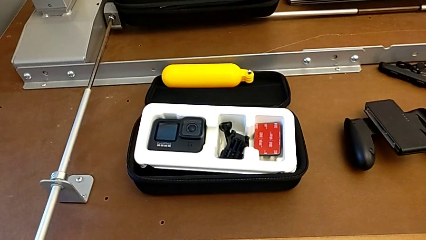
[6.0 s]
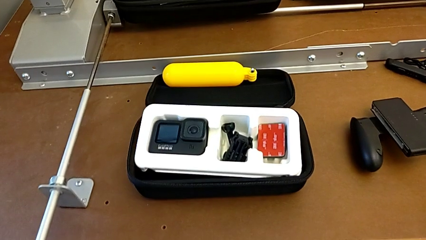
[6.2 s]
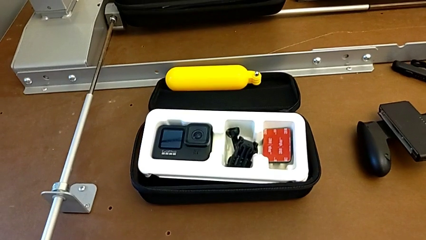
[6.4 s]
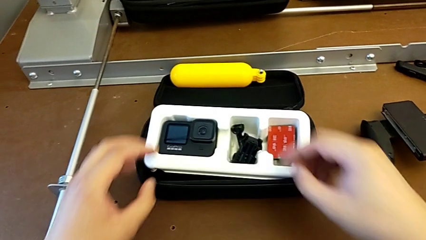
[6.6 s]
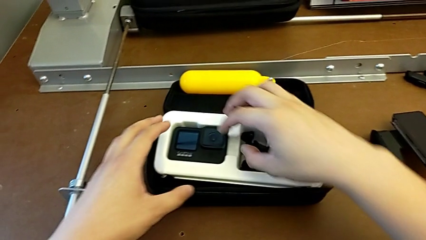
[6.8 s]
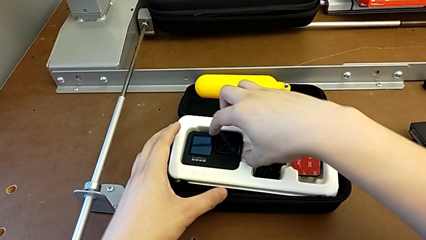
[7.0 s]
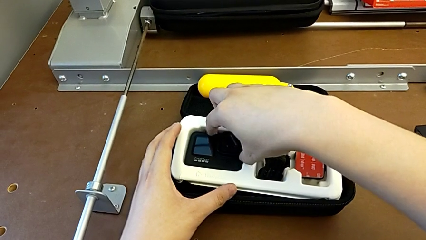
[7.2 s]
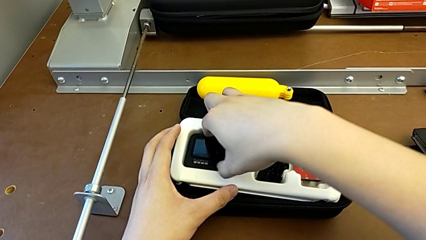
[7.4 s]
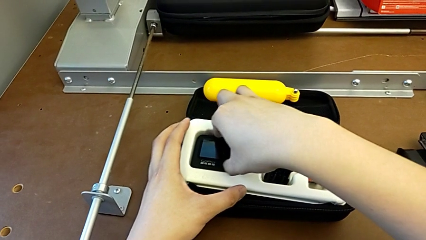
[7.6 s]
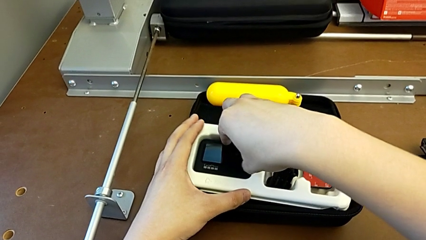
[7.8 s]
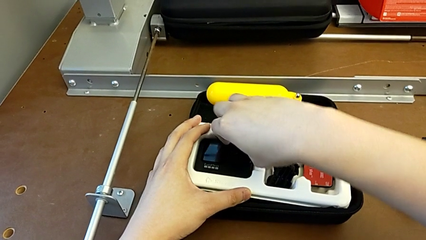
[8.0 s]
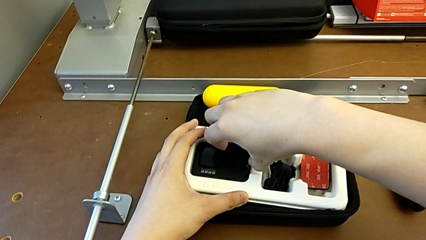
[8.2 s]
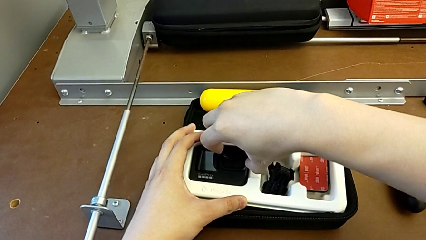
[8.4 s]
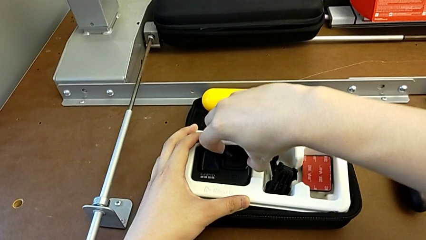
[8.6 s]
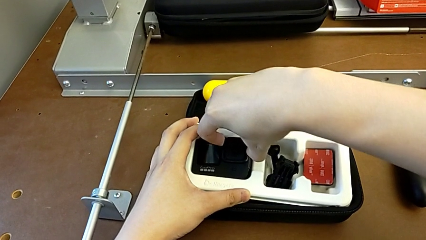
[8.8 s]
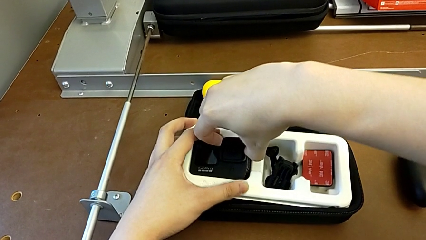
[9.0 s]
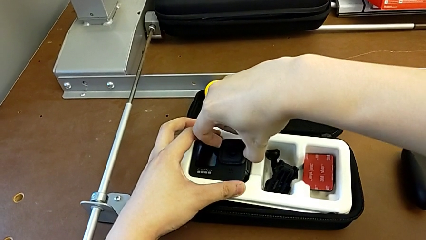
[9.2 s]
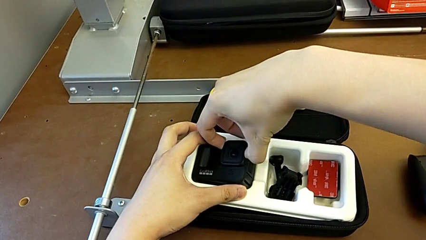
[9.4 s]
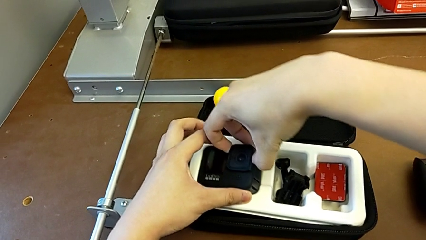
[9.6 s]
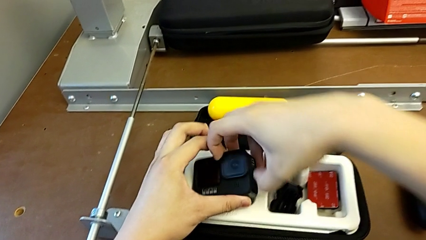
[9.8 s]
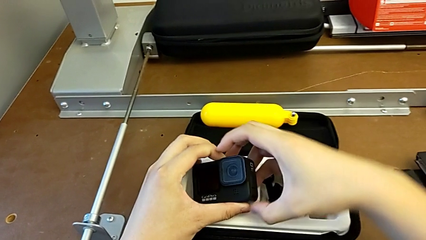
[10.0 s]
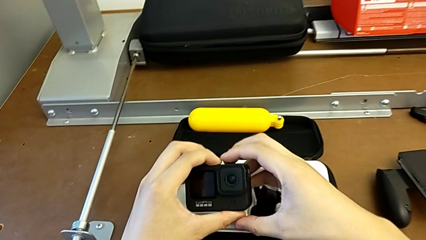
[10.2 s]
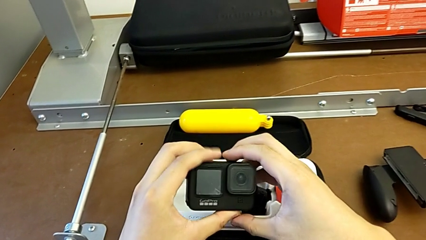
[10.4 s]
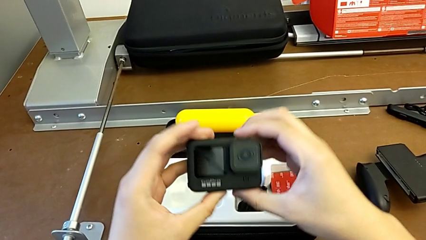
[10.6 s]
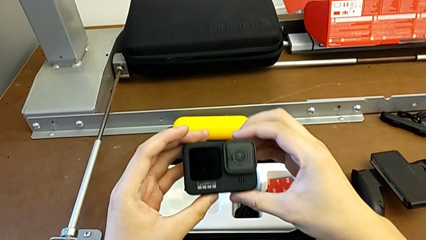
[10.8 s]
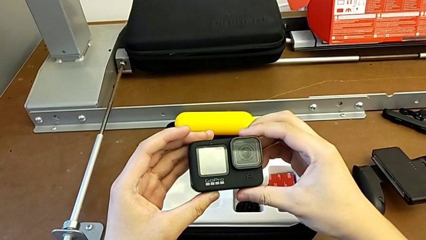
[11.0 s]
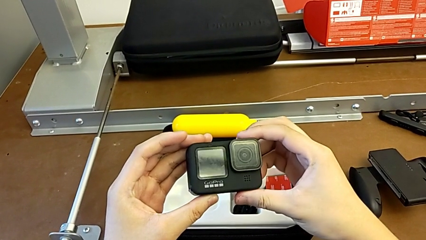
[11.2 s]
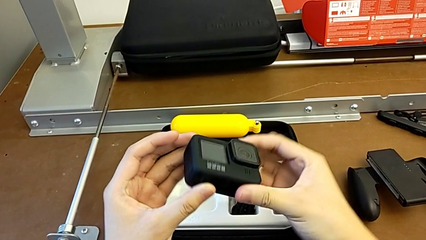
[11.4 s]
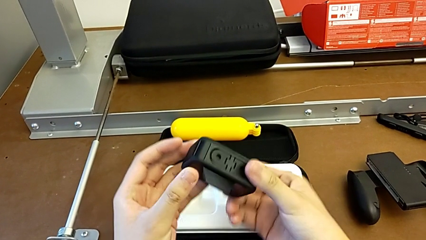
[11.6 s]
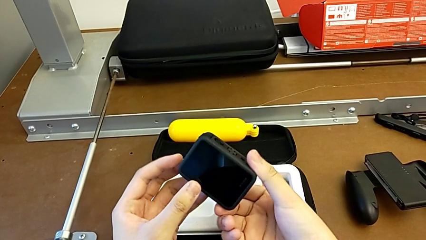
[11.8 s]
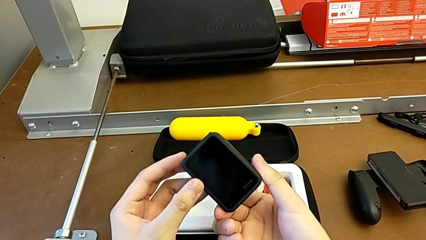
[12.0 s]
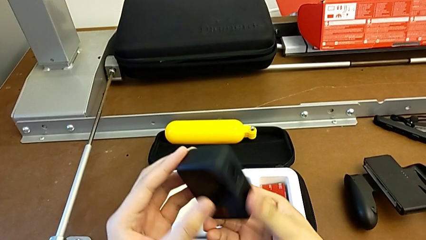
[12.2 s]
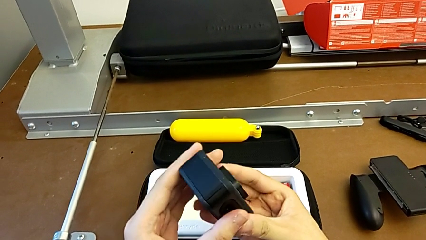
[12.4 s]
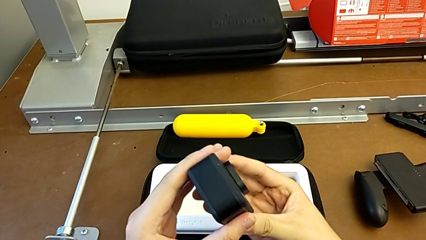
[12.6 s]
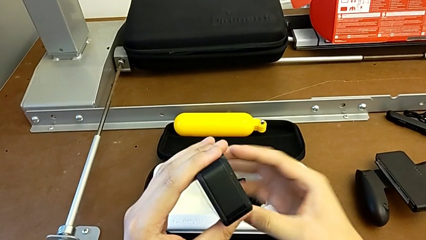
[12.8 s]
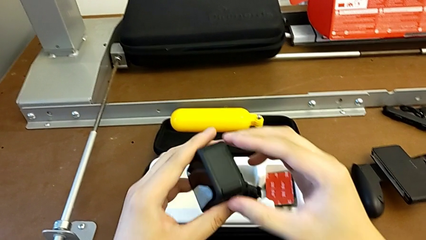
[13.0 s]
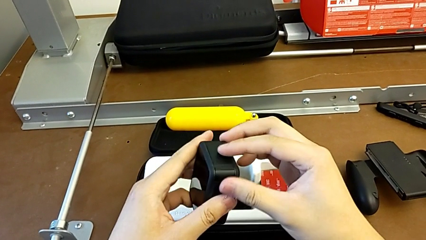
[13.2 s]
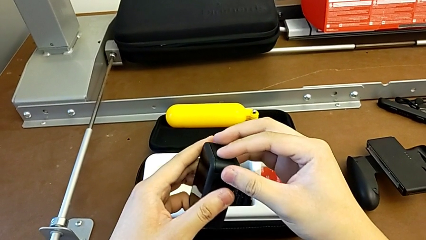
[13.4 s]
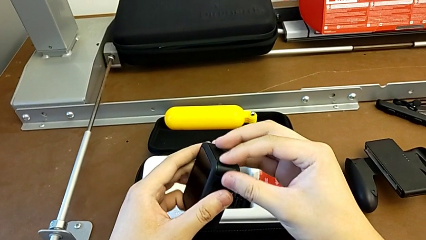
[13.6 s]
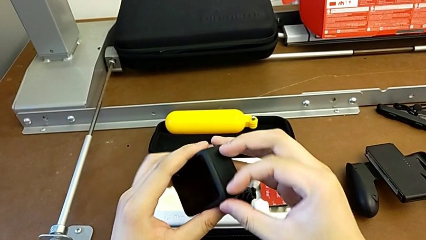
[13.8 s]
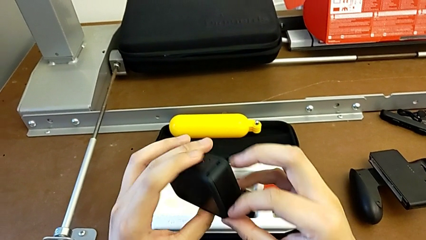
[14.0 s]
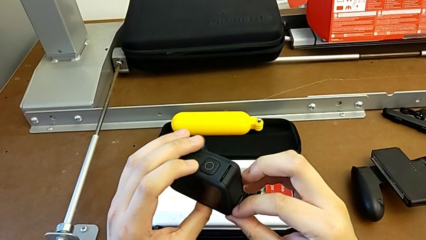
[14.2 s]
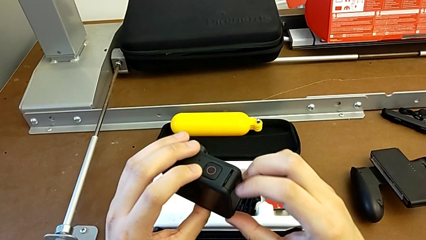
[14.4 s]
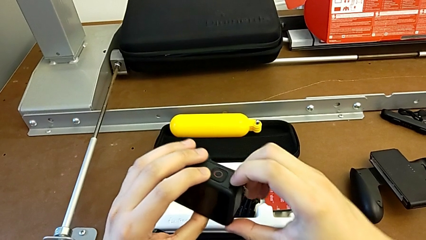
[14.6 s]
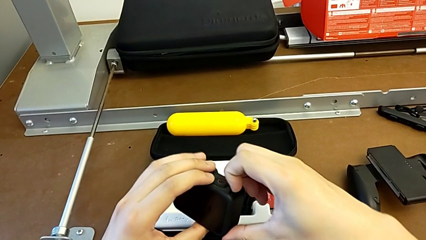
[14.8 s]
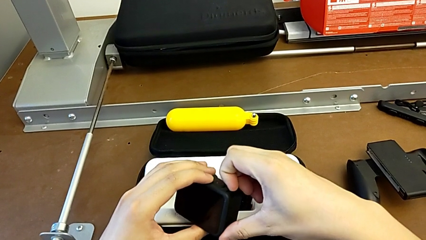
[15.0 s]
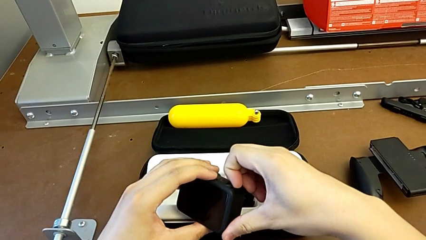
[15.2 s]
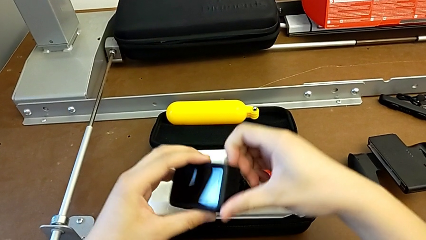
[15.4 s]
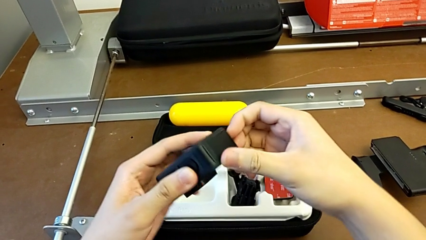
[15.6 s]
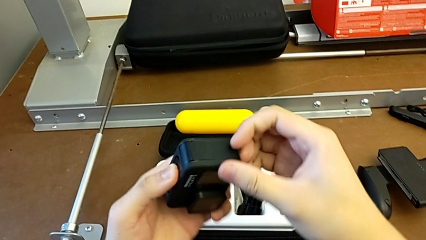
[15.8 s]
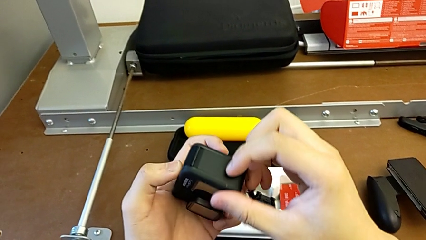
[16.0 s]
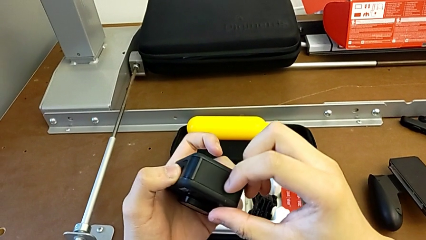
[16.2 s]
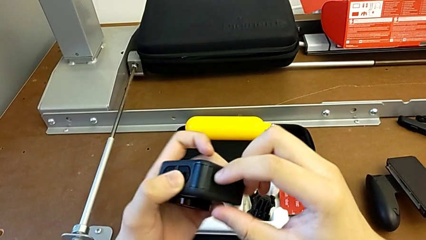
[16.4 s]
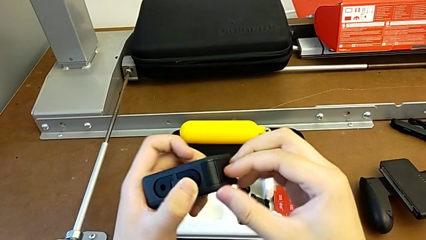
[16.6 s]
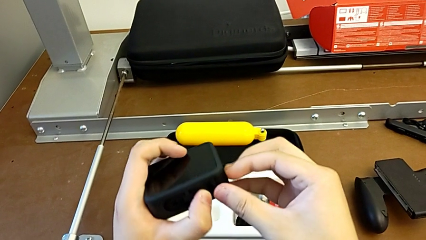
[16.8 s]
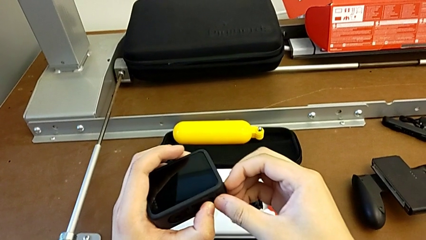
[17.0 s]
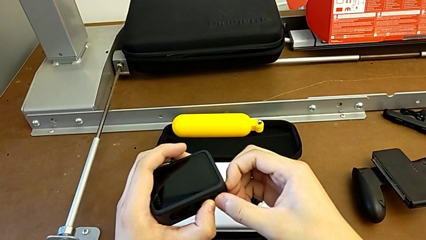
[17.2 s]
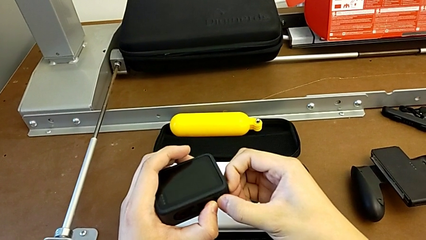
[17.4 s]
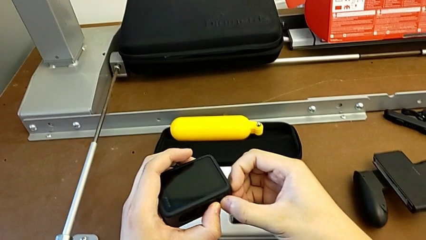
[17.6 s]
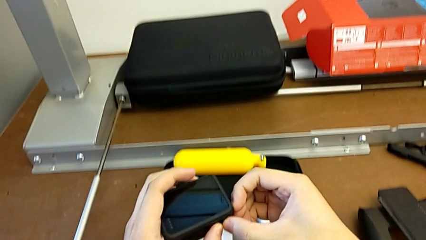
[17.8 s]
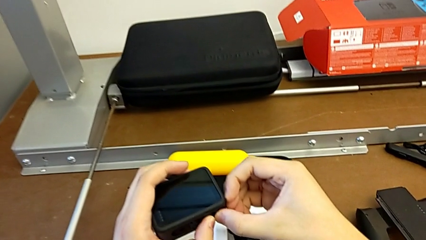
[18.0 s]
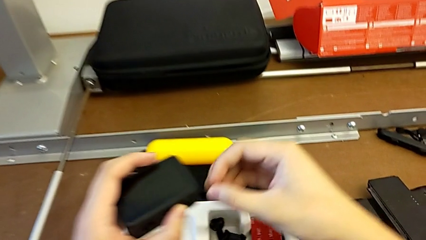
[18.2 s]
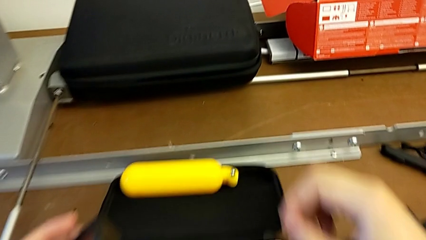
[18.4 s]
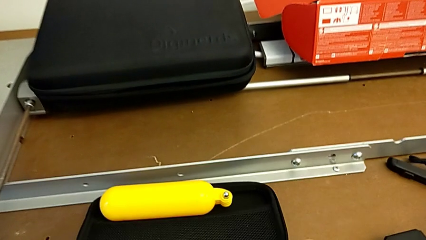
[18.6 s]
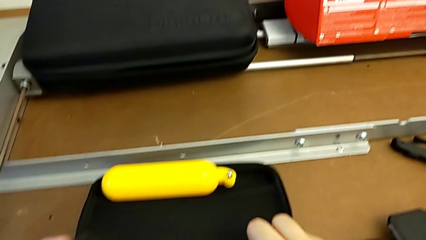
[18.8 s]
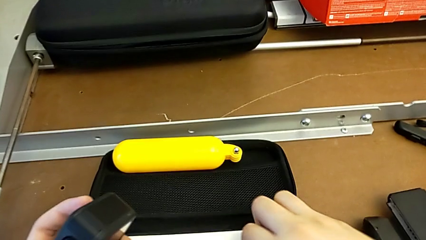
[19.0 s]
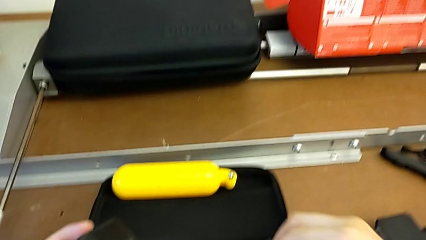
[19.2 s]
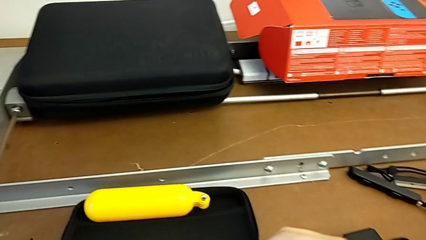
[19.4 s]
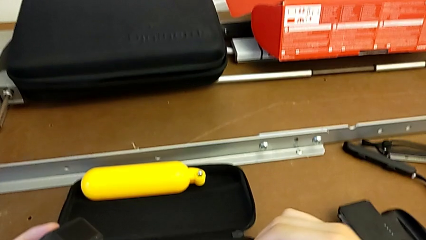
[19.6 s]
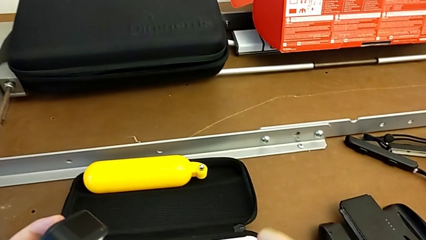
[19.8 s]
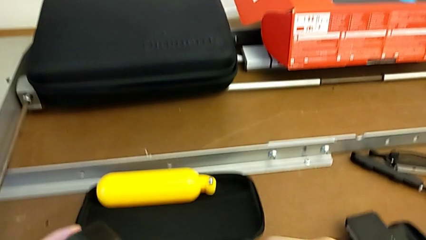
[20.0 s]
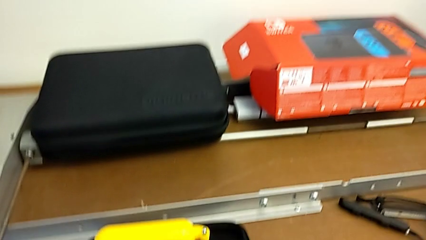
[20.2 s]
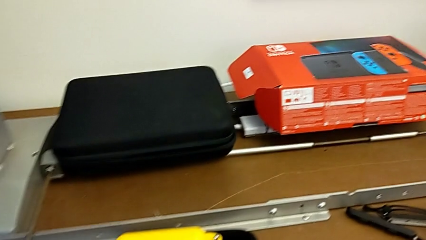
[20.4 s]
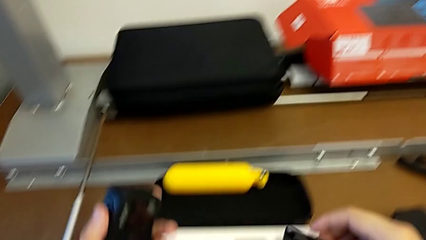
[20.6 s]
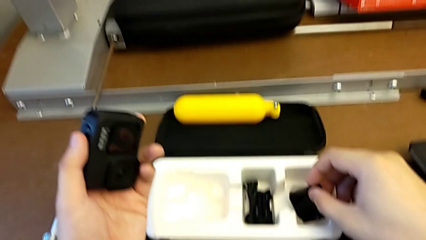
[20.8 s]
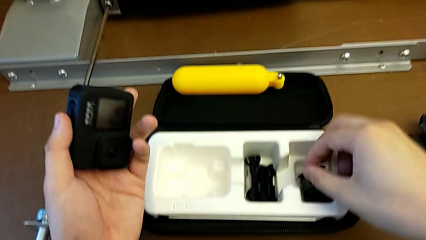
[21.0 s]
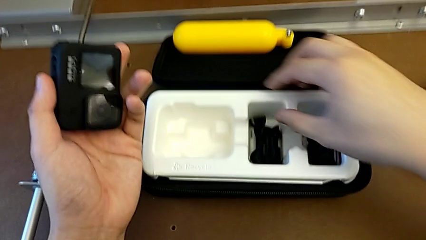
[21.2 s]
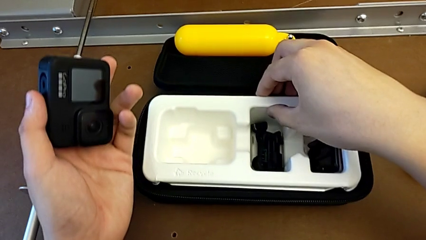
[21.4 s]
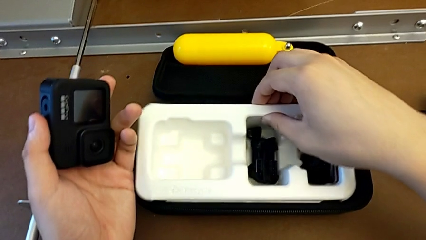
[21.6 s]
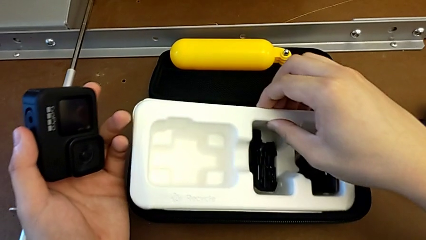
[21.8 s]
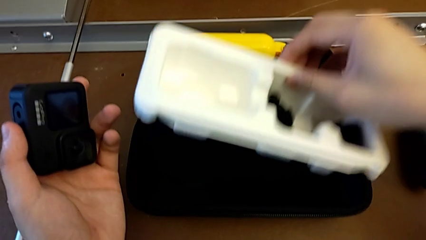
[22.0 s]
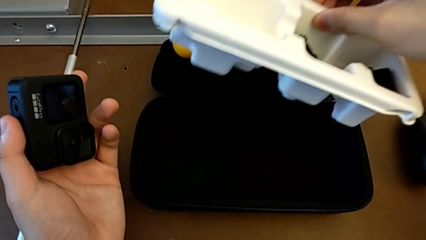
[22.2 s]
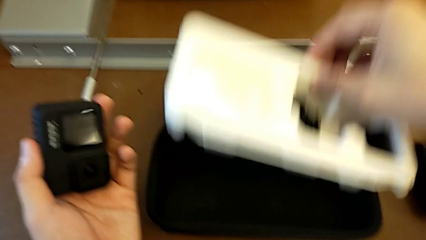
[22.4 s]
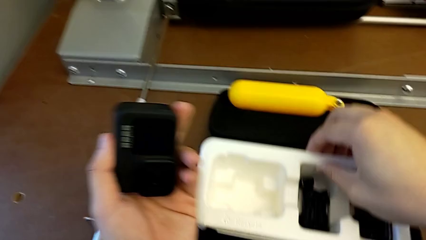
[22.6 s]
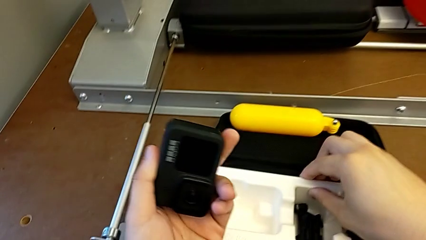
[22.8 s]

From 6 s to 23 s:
The camera wearer is exchanging the battery. They grab the GoPro, lift it and inspect it. They wrongly open the battery door, which they can't open, and inspect the bag.
